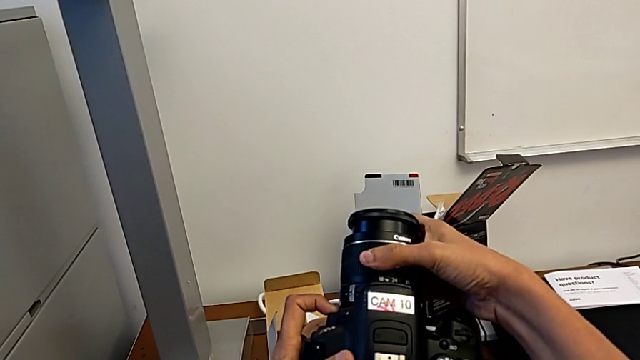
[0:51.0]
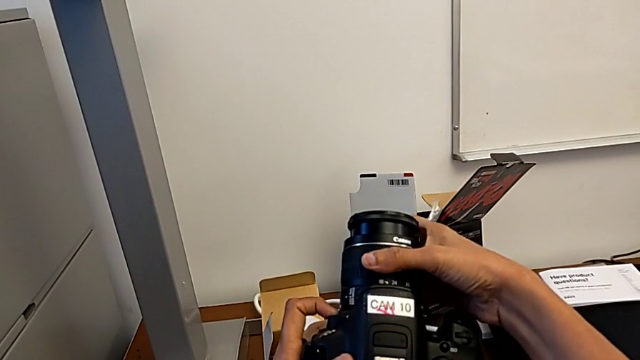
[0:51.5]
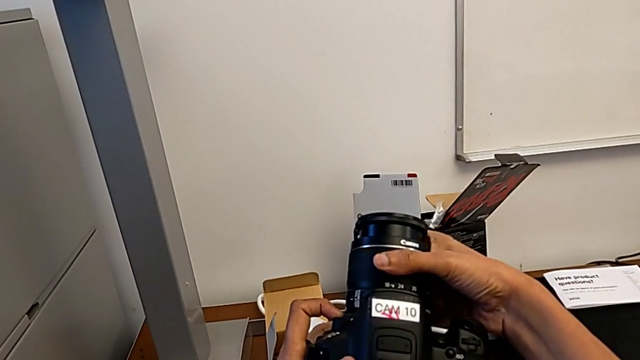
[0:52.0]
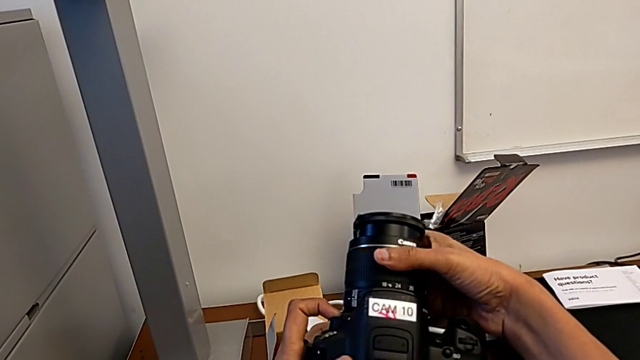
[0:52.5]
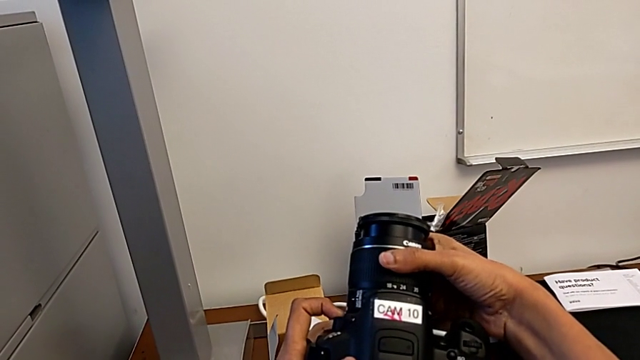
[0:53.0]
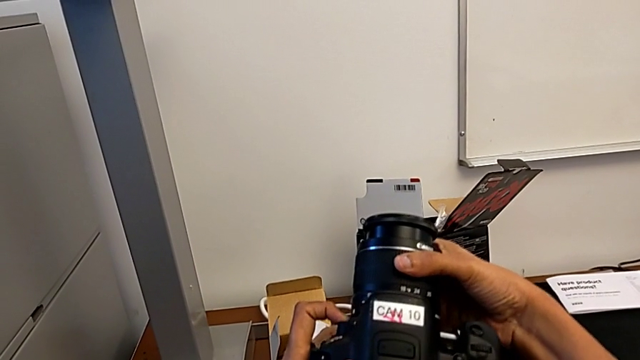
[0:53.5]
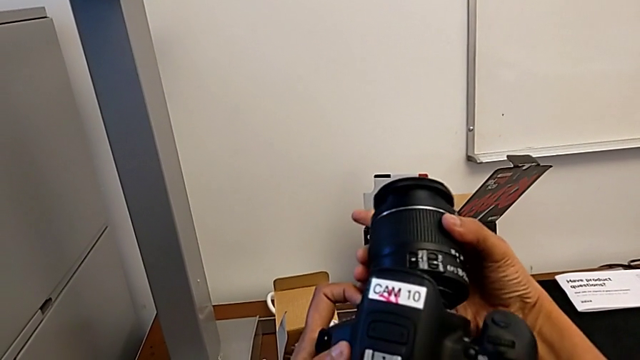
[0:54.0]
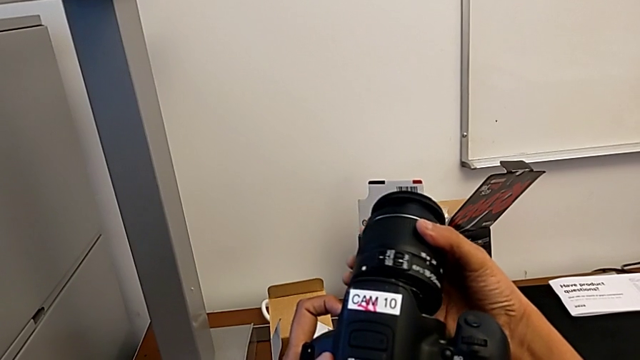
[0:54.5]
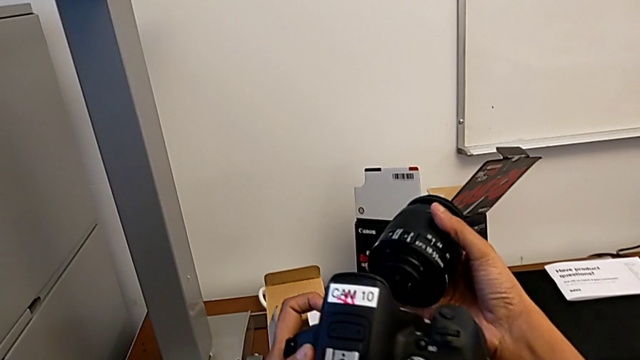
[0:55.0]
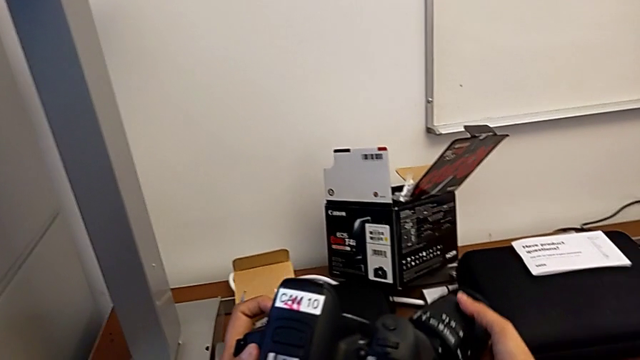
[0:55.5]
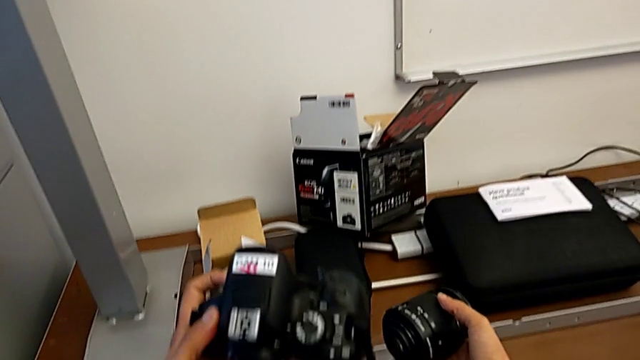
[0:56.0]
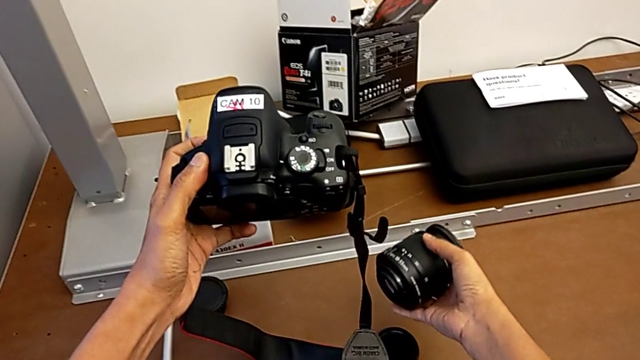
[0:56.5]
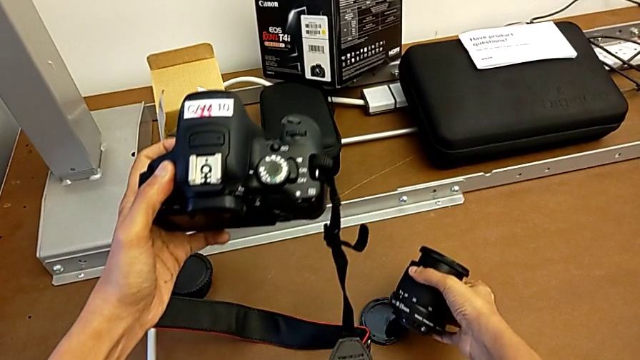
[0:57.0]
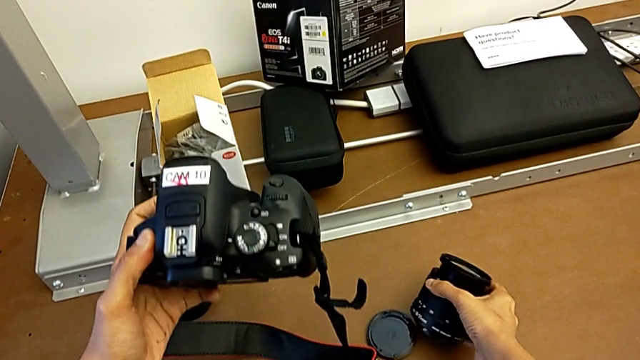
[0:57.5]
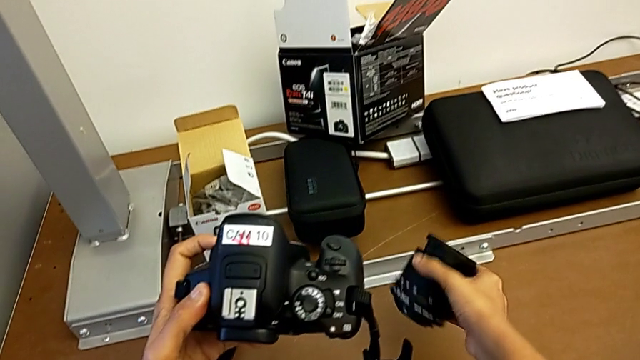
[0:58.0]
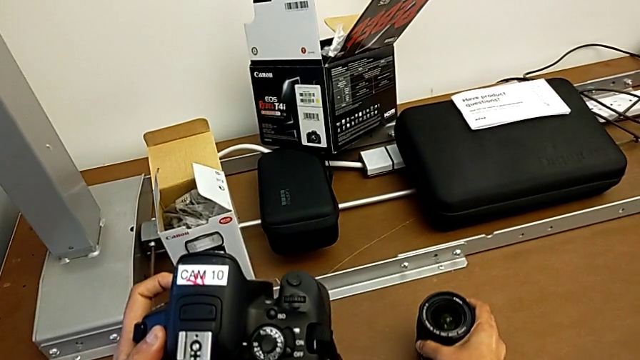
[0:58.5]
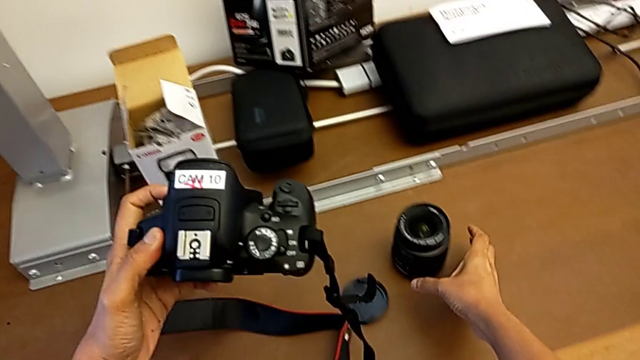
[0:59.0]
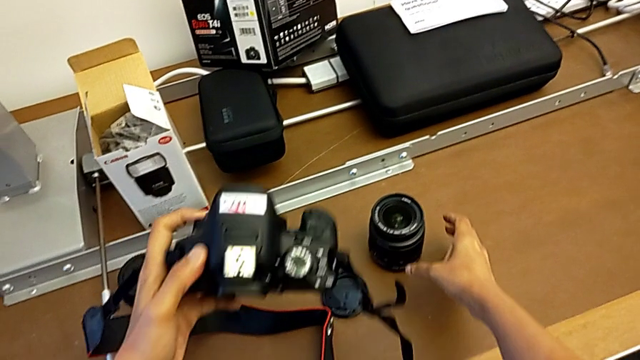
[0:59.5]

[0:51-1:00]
The camera wearer is detaching the lens. They wrongly rotate the lens, withdraw it and place it.

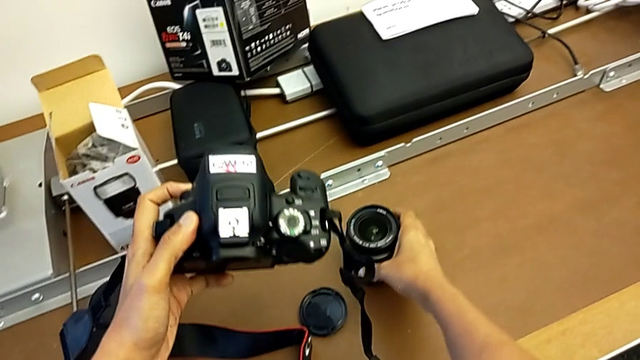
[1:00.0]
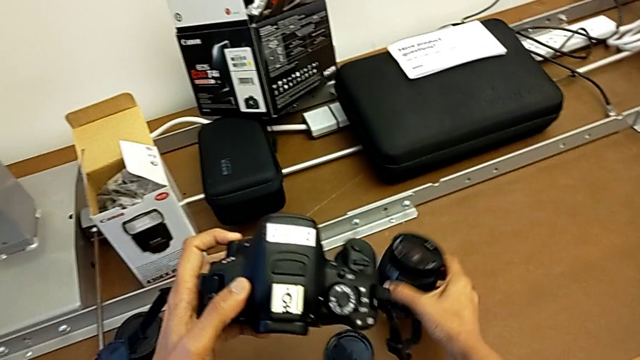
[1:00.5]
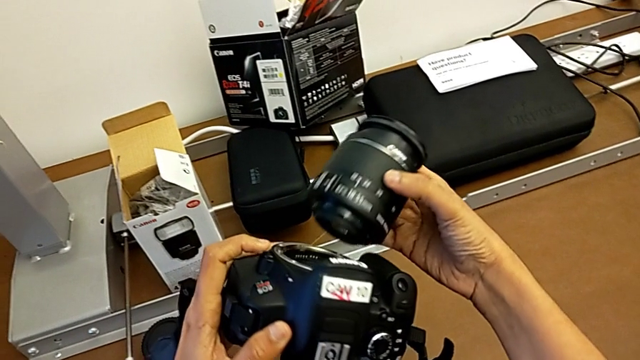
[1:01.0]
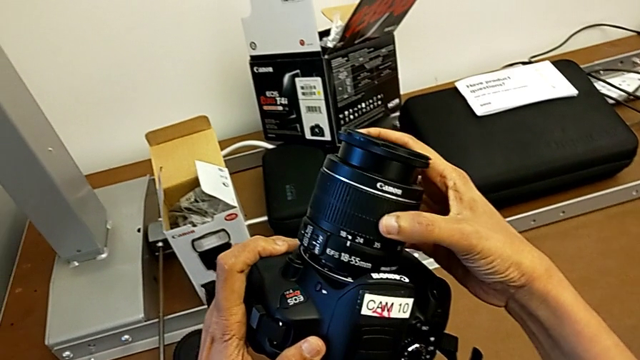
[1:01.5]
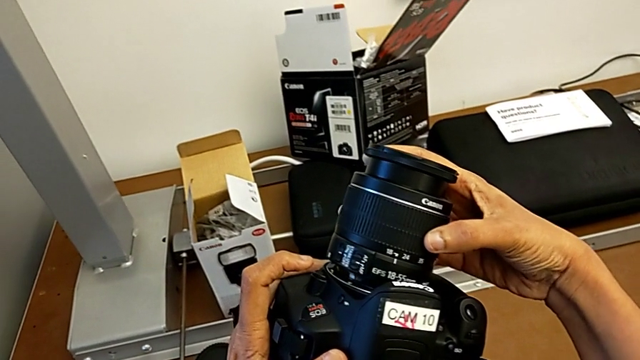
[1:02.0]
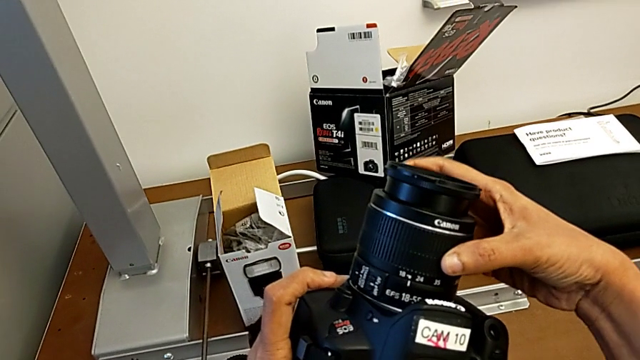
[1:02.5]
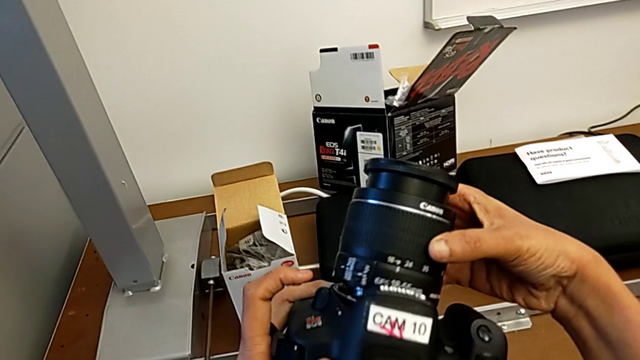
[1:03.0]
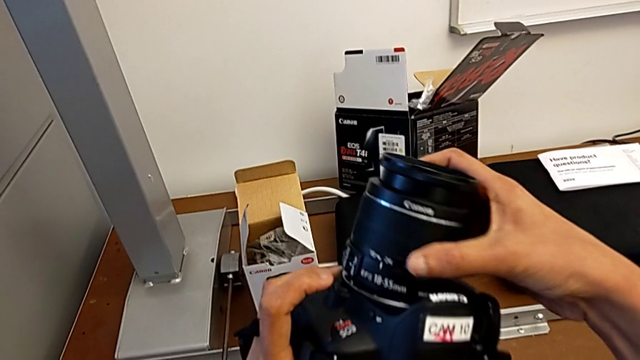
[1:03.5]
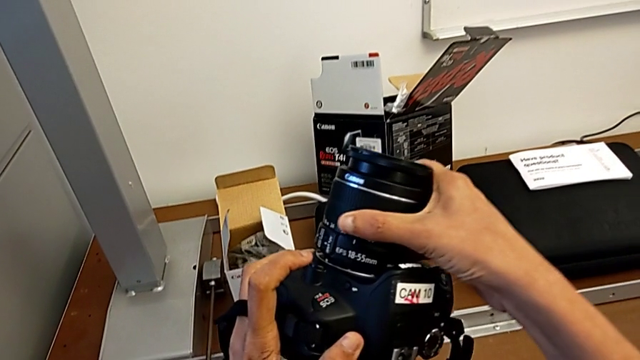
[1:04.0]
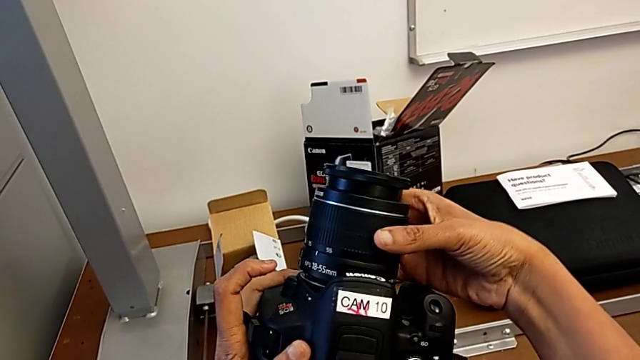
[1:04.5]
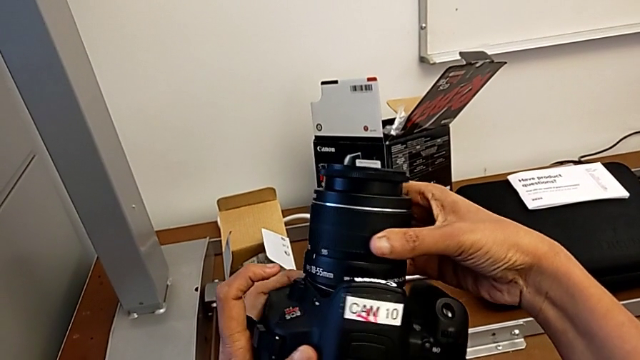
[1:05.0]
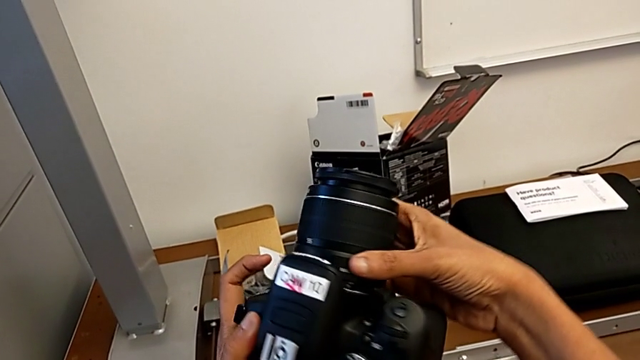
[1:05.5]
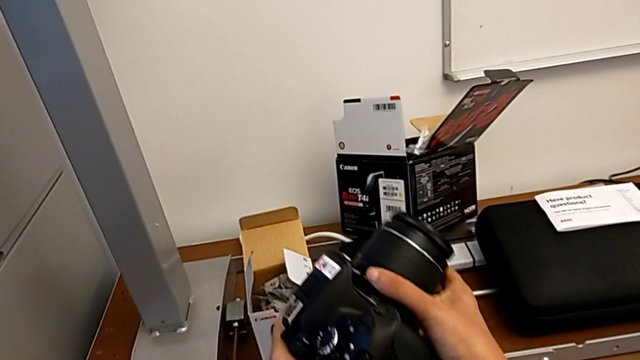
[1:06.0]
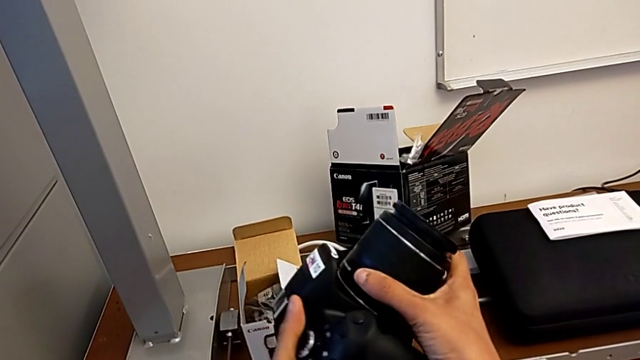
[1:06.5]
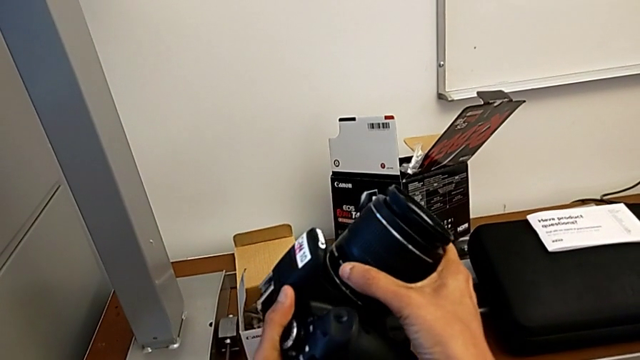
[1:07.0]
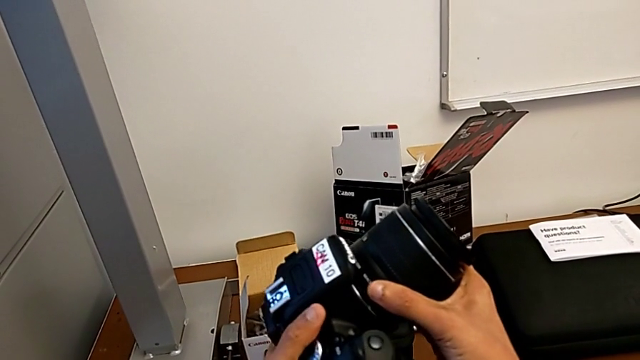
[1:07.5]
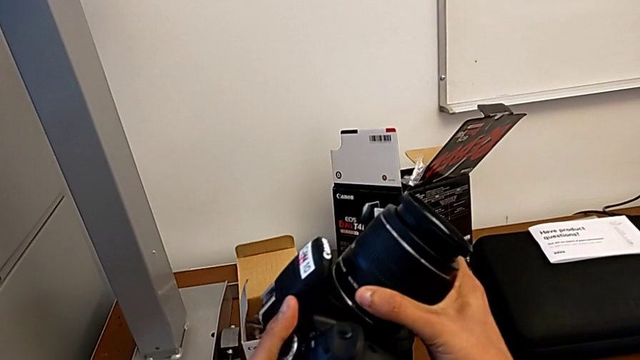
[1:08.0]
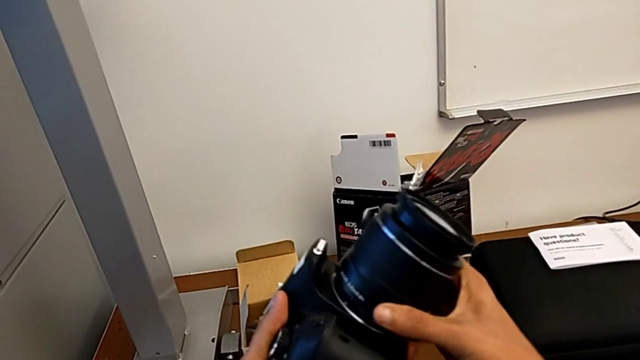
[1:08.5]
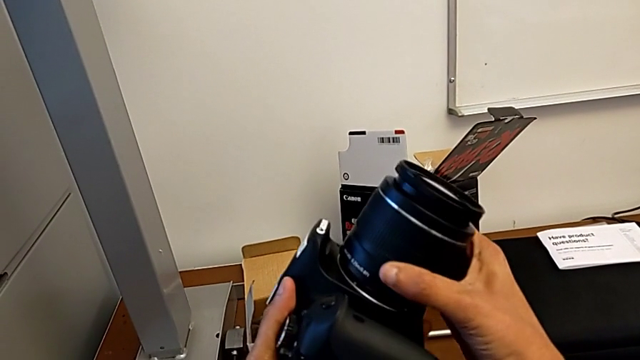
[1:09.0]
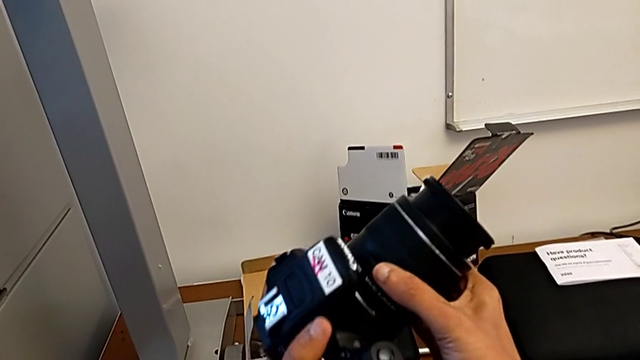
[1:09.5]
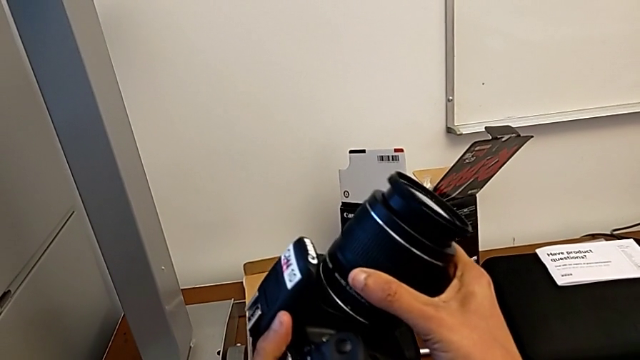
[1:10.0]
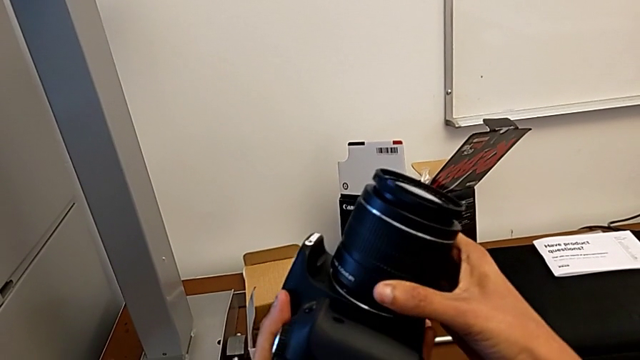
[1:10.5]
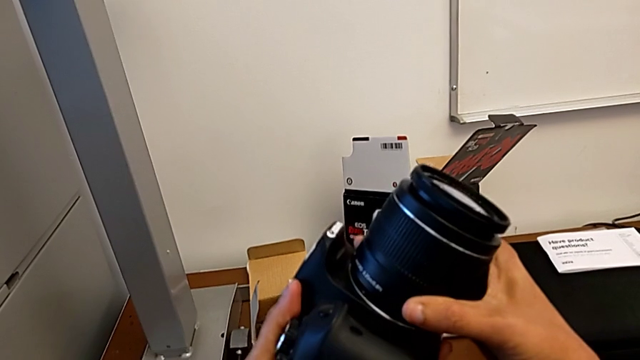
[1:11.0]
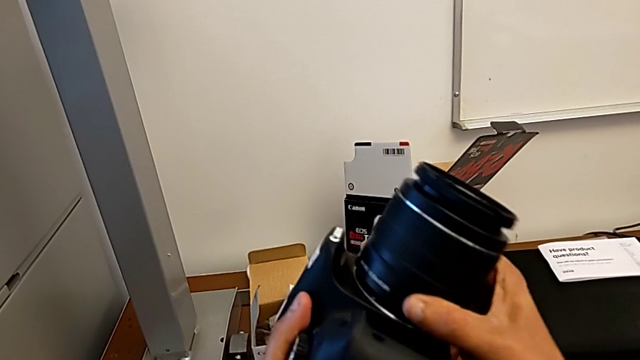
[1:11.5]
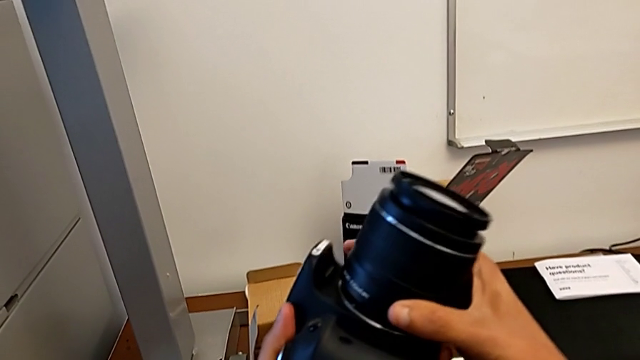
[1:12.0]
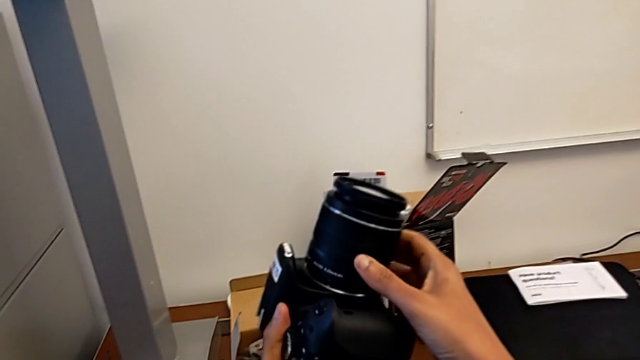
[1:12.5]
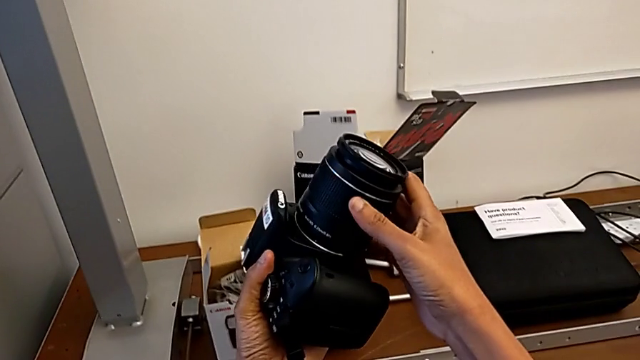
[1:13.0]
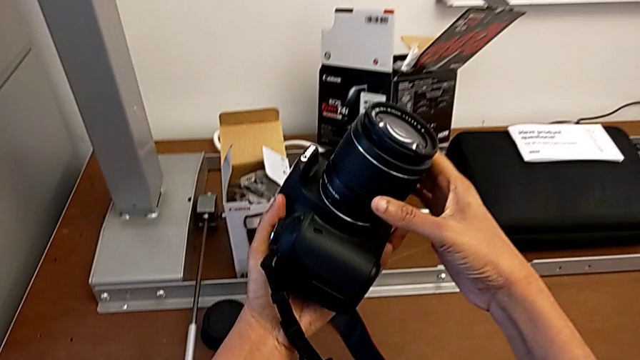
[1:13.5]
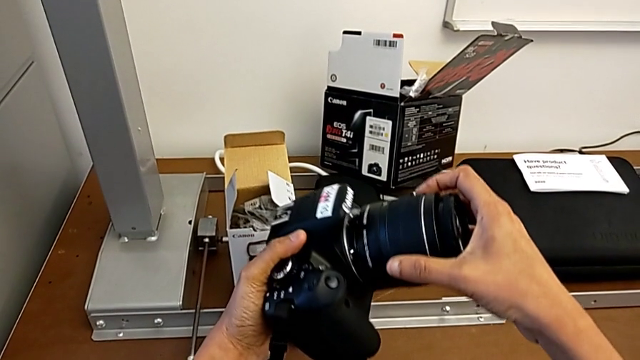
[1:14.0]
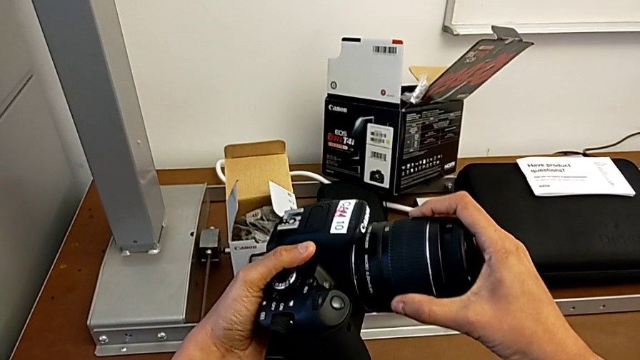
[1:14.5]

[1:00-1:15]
The camera wearer is attaching the lens. They grab the lens, place it and begin to rotate the DSLR incorrectly.
